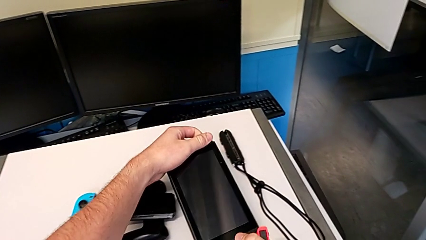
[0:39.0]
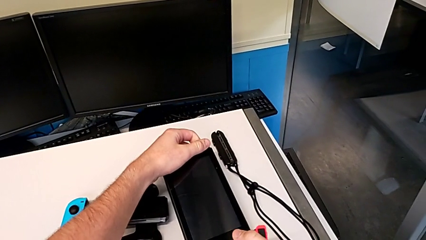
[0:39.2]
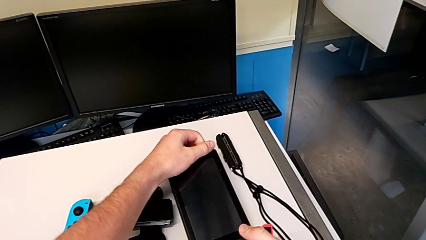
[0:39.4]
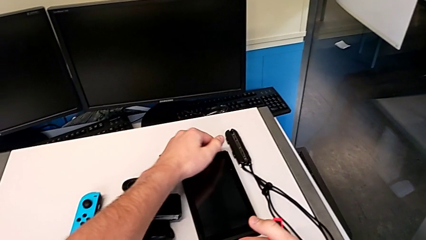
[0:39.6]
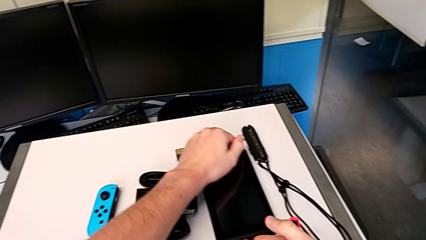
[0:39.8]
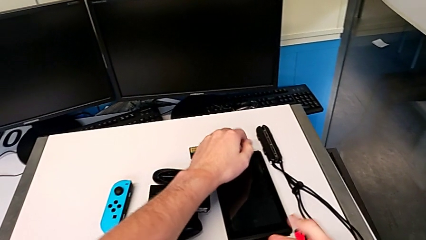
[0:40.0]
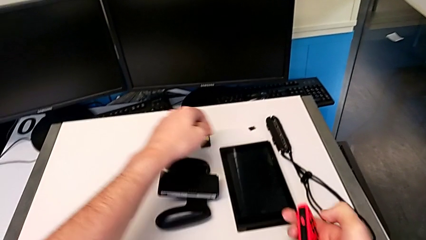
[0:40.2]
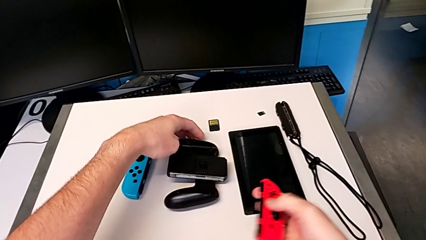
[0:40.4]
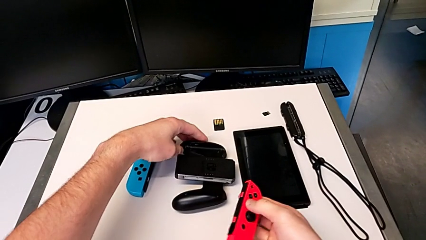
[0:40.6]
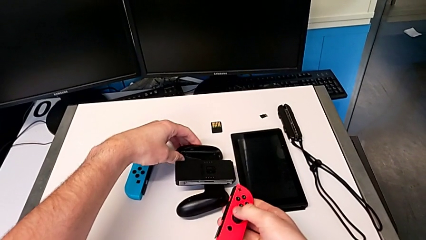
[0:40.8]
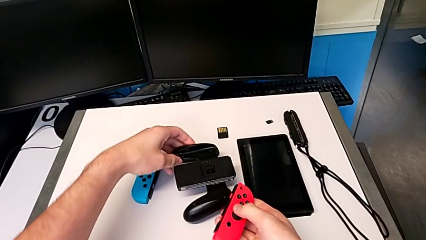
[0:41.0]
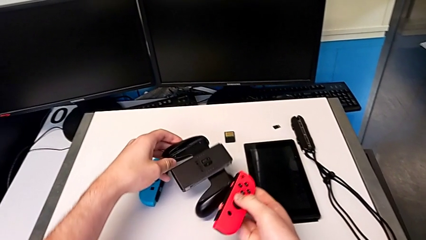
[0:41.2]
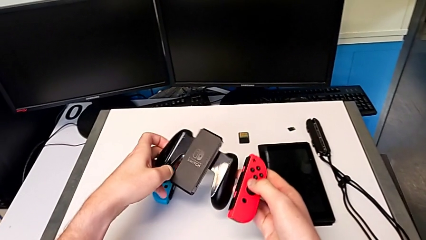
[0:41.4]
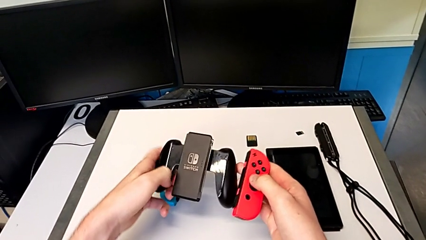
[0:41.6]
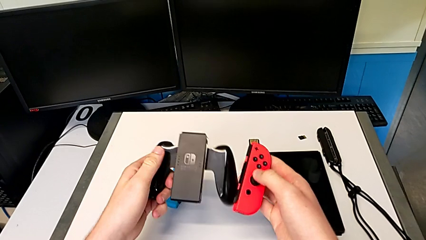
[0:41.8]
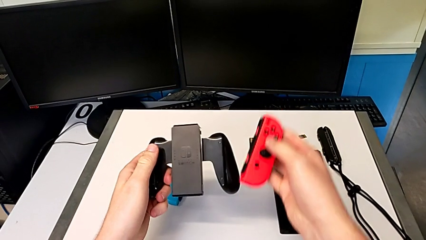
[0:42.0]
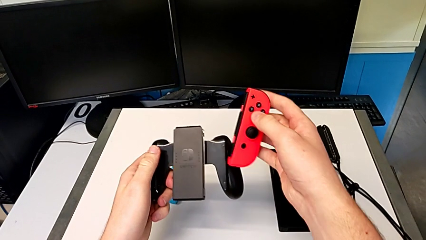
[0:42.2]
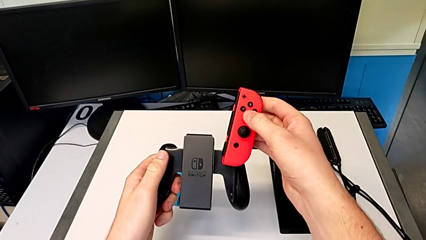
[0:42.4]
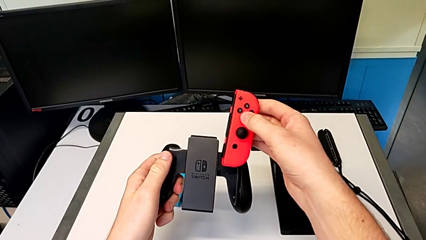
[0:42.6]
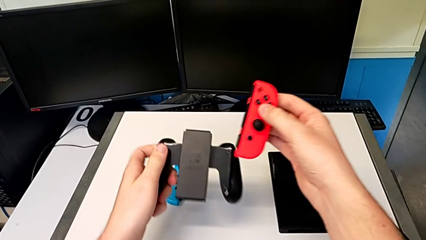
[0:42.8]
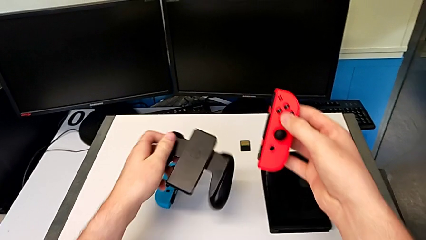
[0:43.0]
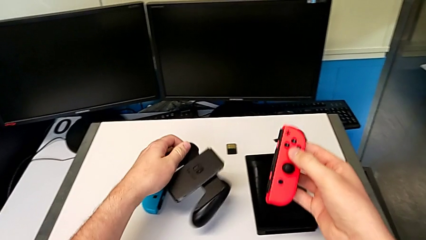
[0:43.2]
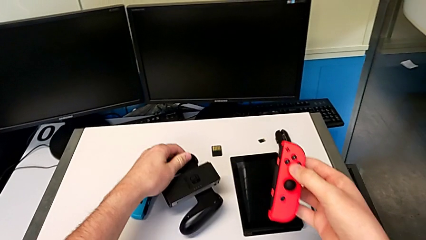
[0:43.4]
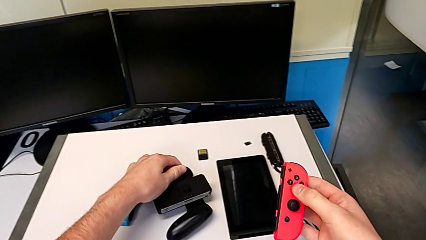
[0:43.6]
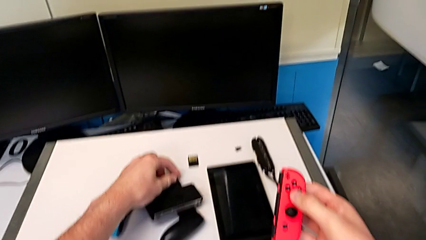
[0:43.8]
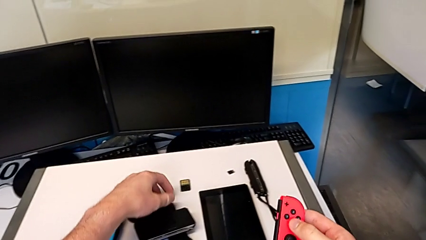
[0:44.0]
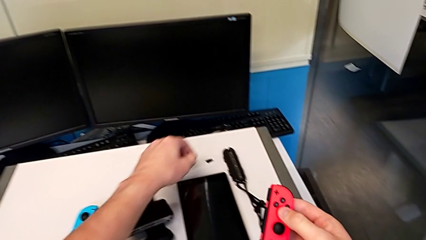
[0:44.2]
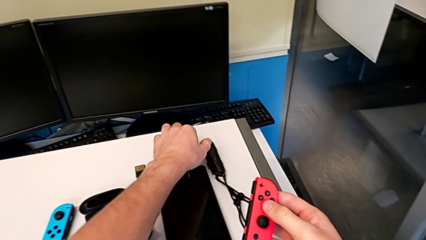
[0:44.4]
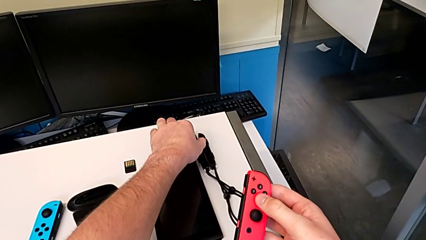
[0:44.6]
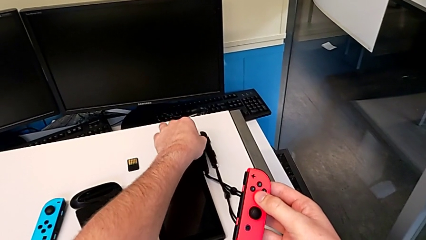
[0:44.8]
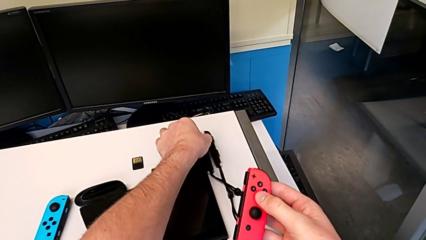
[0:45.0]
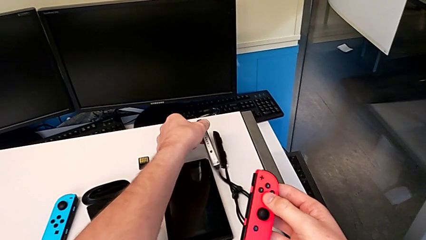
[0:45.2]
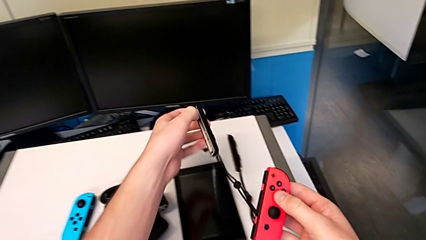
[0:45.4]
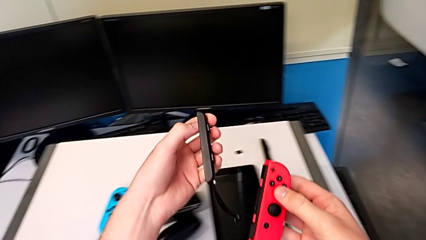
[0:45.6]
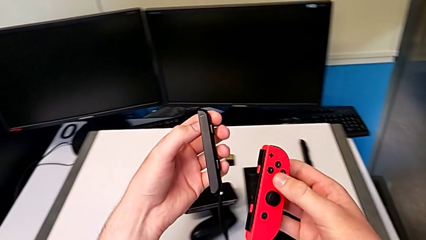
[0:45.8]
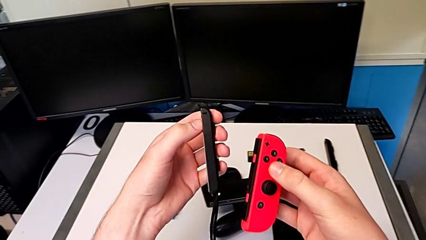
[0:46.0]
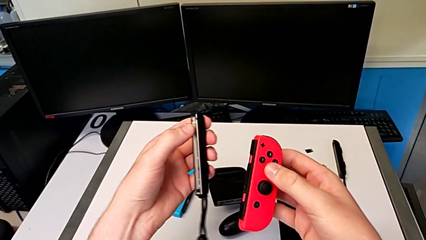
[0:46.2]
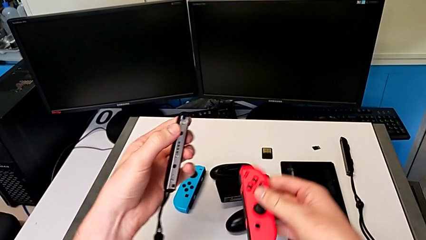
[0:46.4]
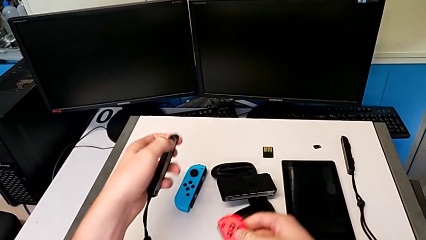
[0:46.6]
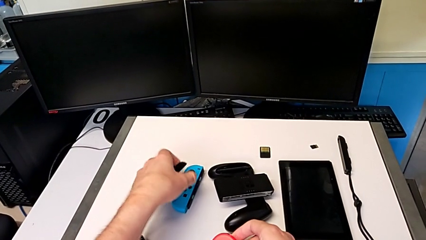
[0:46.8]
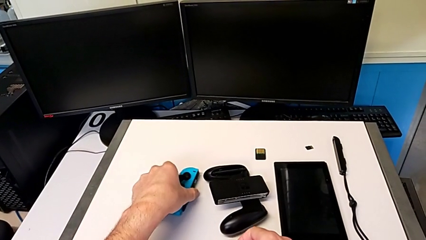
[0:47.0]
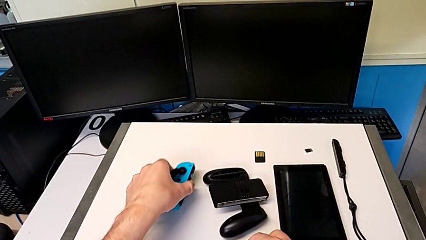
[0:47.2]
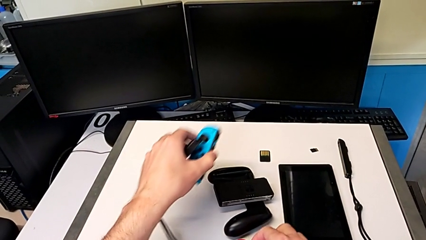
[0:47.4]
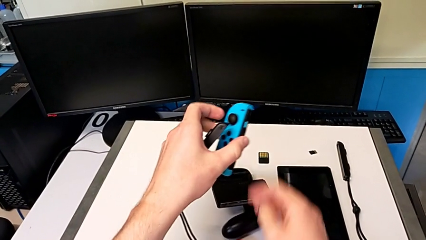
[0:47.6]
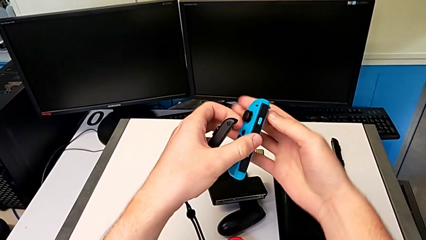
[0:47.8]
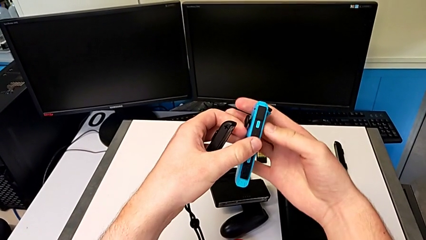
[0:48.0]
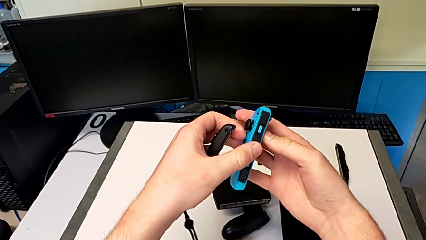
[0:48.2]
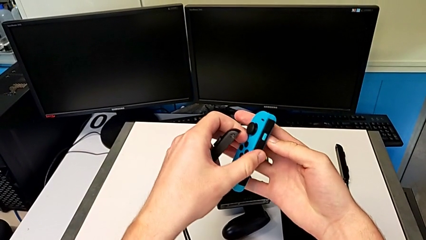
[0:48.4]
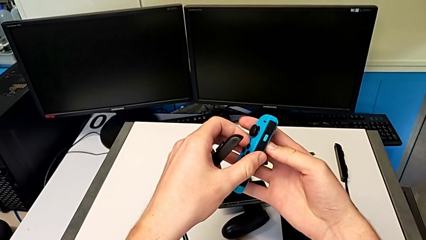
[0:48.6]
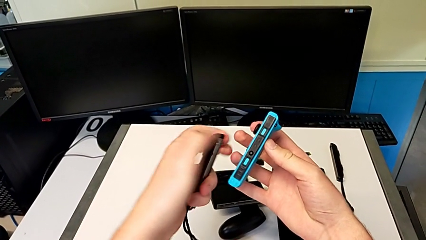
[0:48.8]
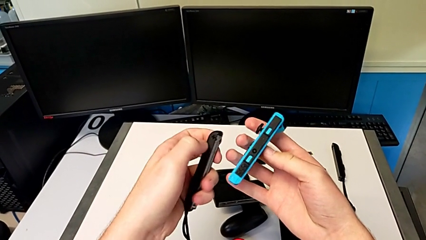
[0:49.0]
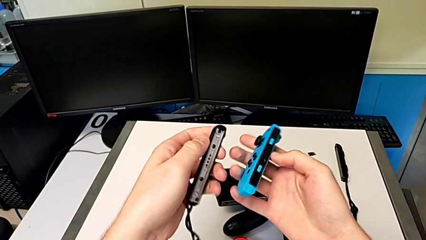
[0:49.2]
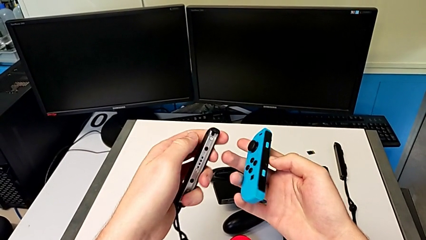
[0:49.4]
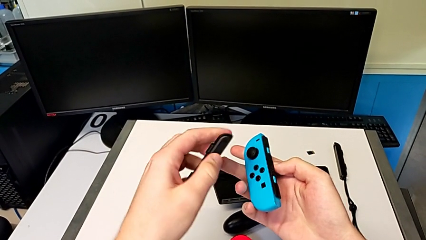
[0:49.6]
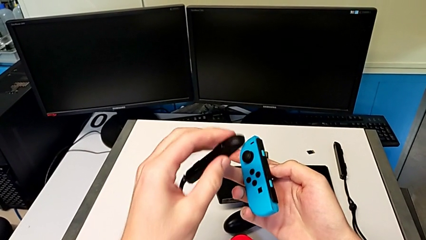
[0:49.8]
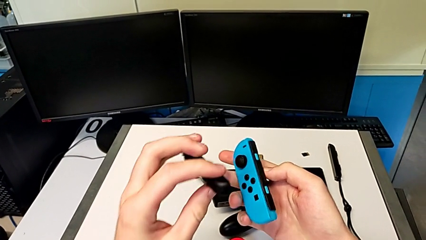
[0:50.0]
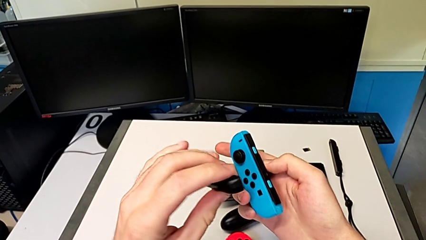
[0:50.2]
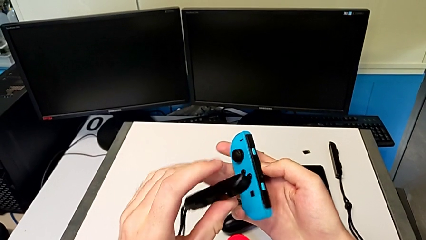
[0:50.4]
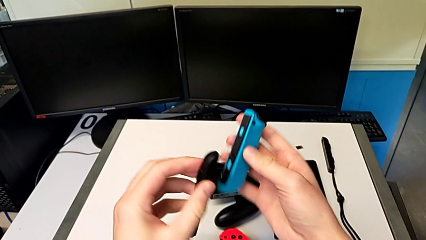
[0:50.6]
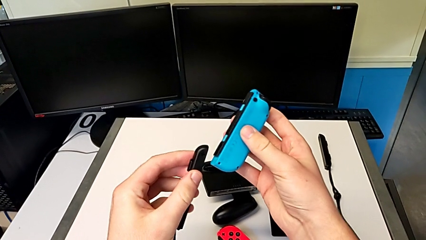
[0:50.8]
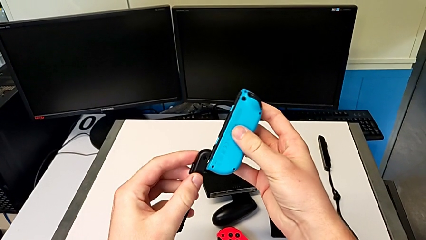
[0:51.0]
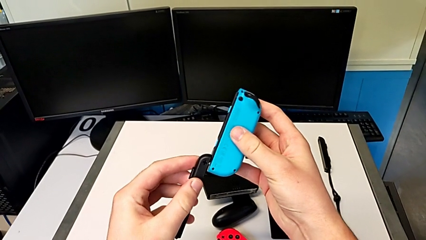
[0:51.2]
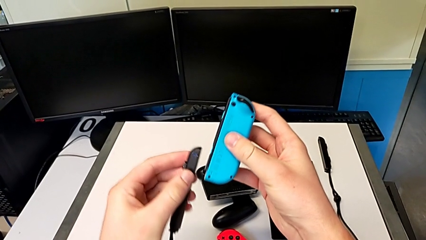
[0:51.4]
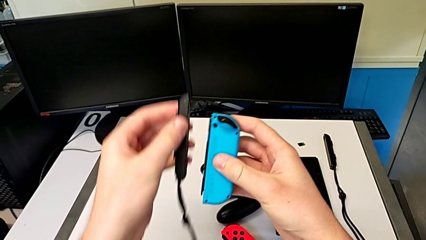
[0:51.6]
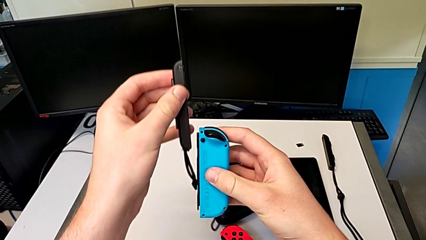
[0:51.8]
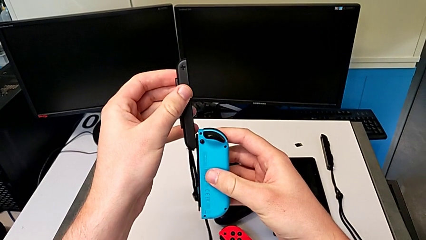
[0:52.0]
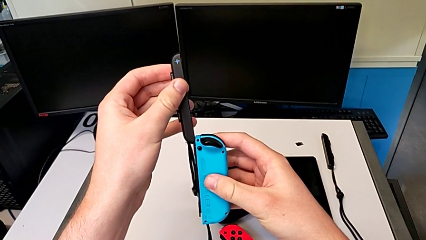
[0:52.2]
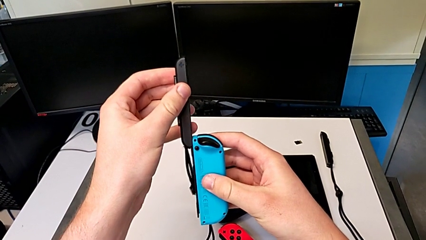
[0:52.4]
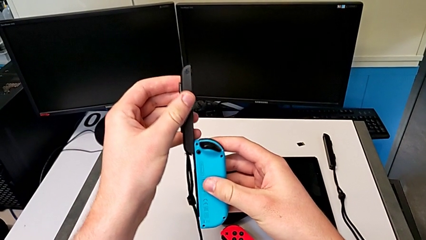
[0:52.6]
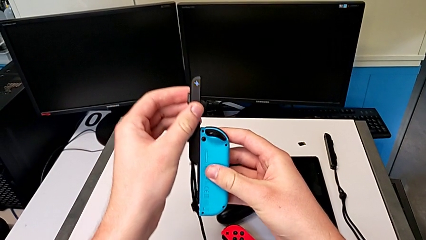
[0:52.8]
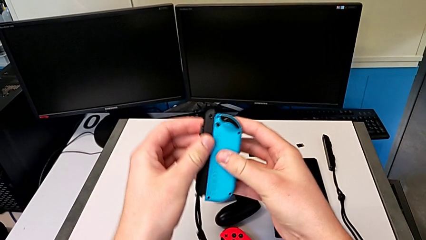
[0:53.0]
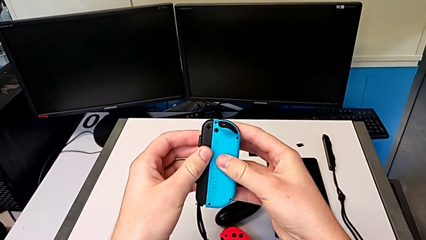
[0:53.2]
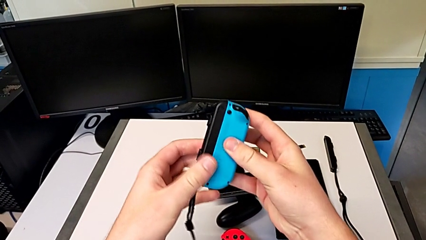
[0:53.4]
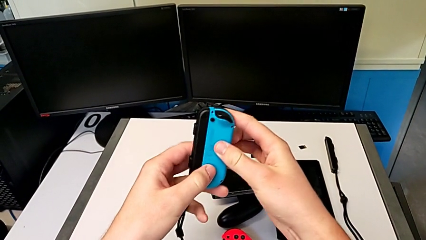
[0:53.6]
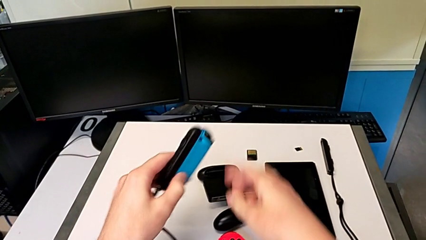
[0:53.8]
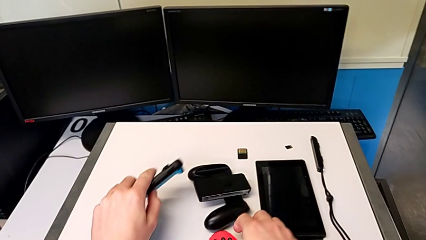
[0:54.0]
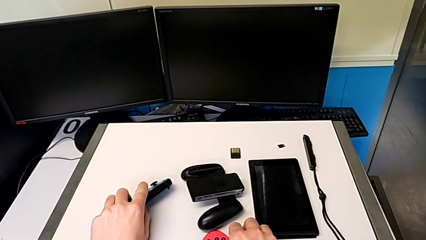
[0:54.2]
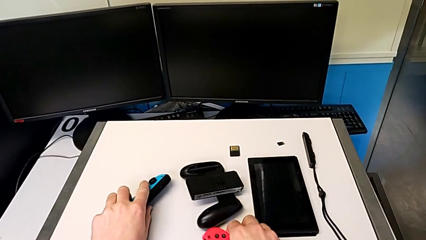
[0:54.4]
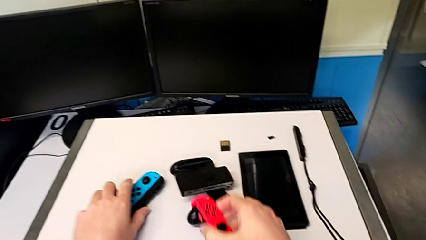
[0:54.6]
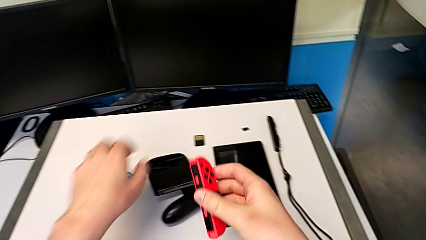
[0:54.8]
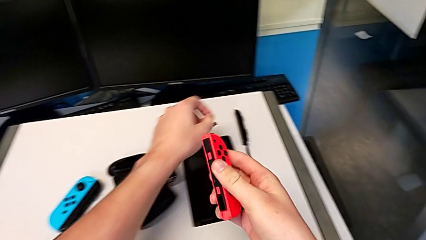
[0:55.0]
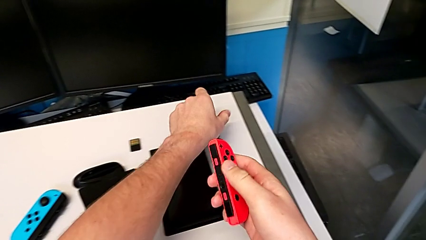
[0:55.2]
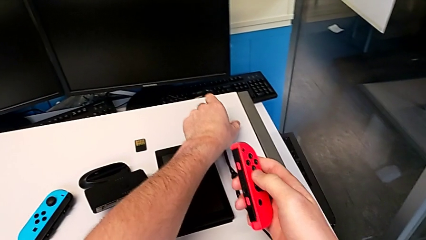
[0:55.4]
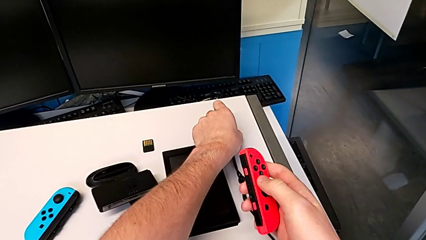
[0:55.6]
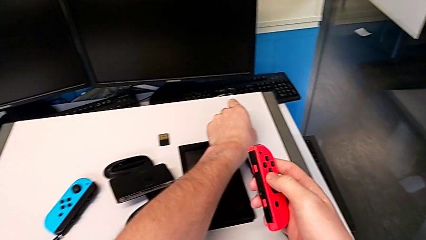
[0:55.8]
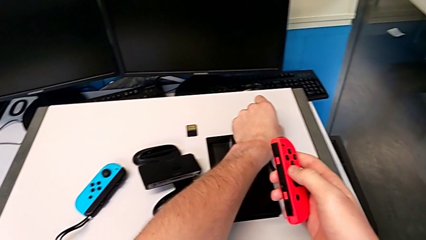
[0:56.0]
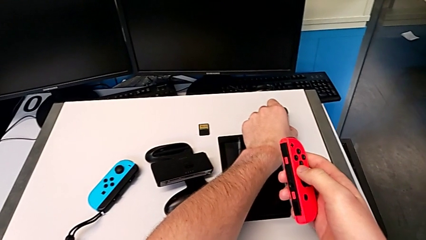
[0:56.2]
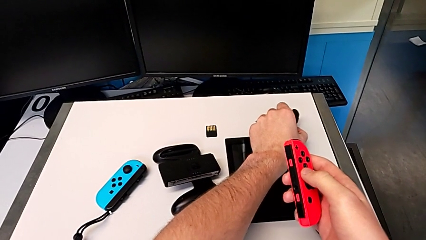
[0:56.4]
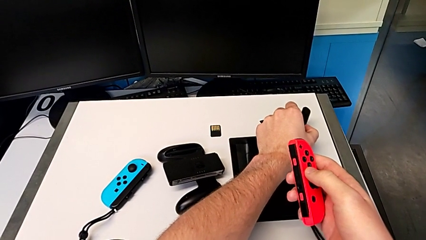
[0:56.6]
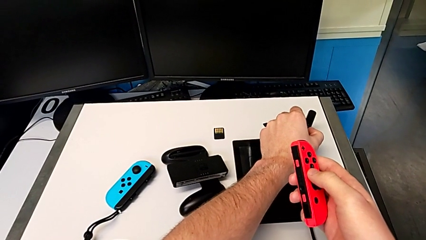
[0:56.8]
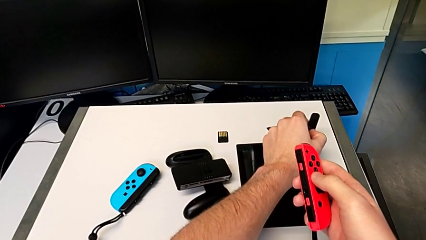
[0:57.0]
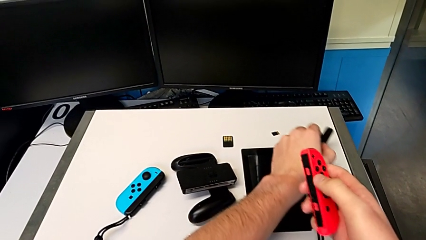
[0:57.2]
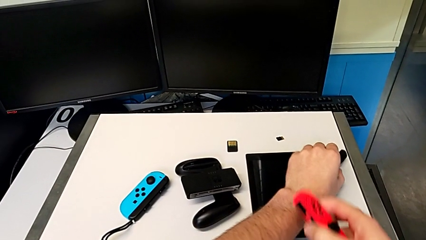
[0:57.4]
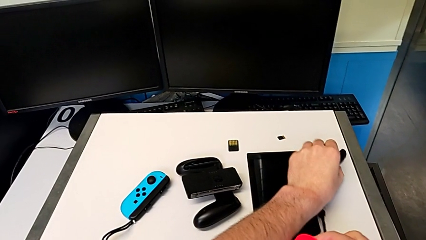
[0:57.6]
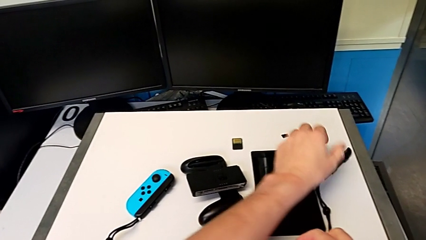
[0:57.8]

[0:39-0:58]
The camera wearer is changing to Joy-Con straps. They place the Nintendo Switch, grab the comfort grip twice, grab the strap, grab the blue Joy-Con controller, rotate it, slide the Joy-Con controller, grab the red Joy-Con controller and grab the Joy-Con strap.
